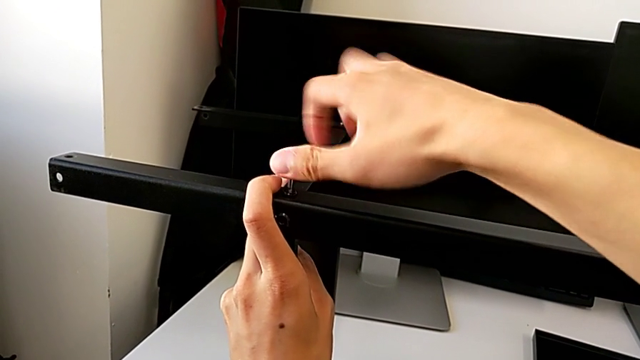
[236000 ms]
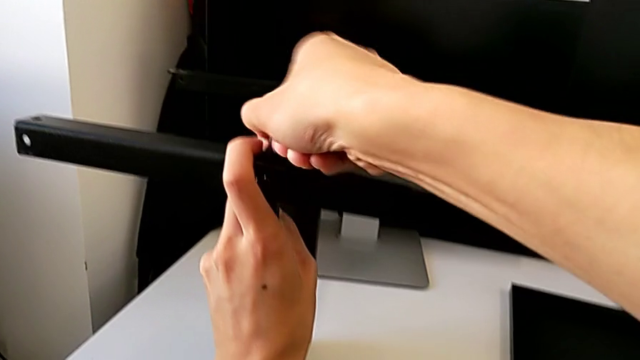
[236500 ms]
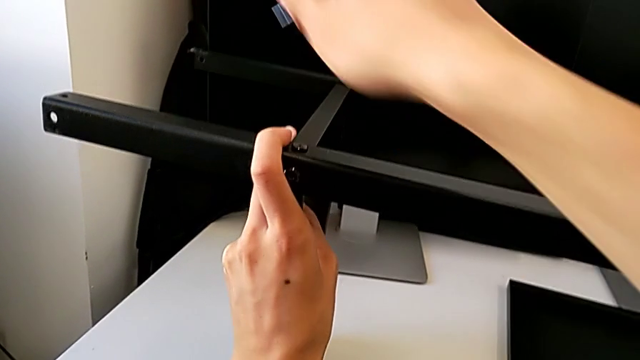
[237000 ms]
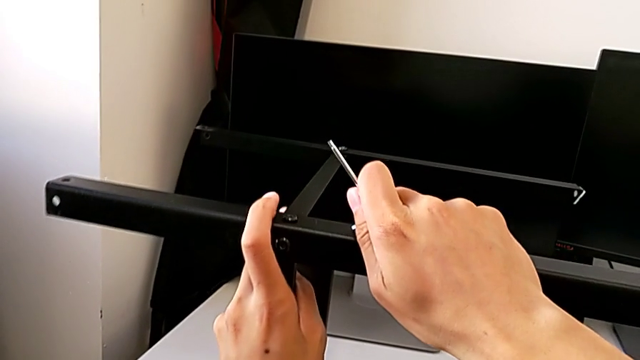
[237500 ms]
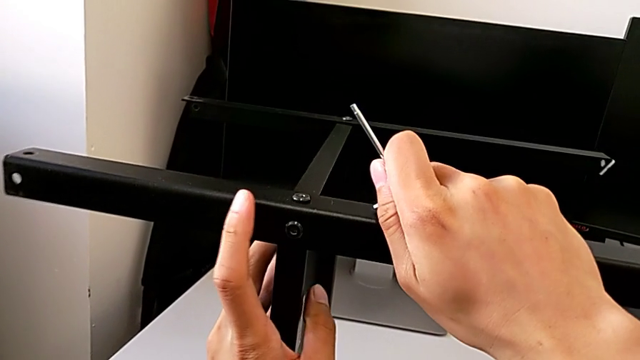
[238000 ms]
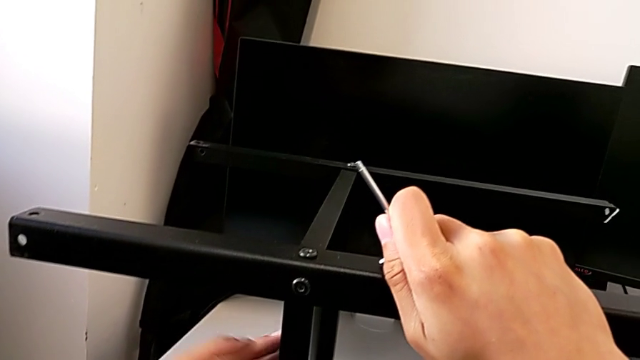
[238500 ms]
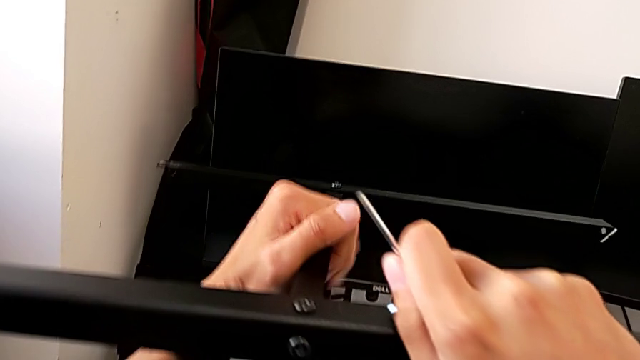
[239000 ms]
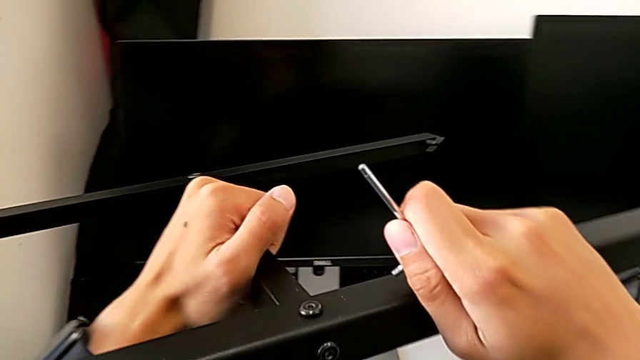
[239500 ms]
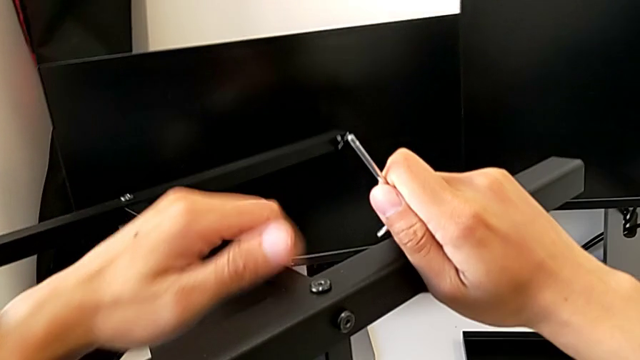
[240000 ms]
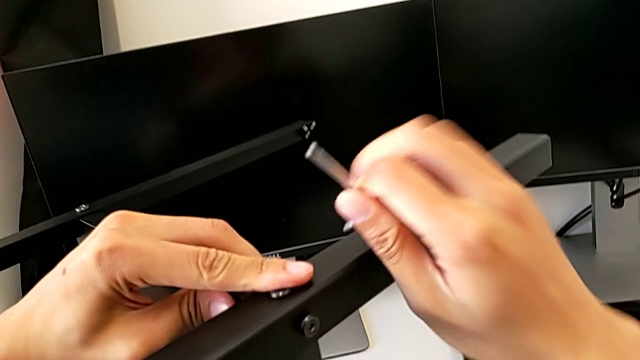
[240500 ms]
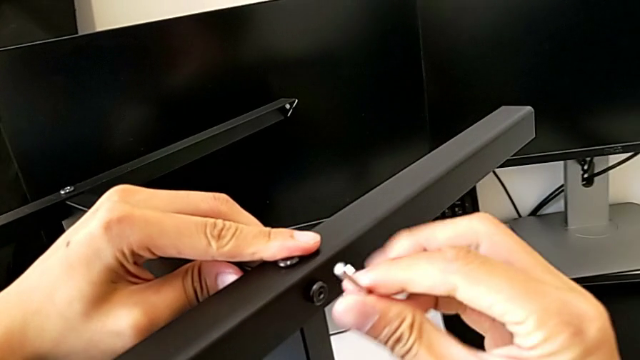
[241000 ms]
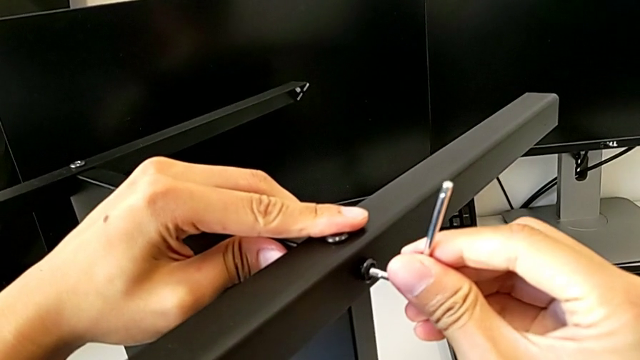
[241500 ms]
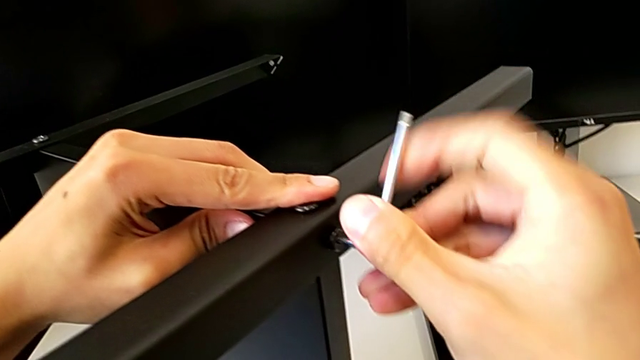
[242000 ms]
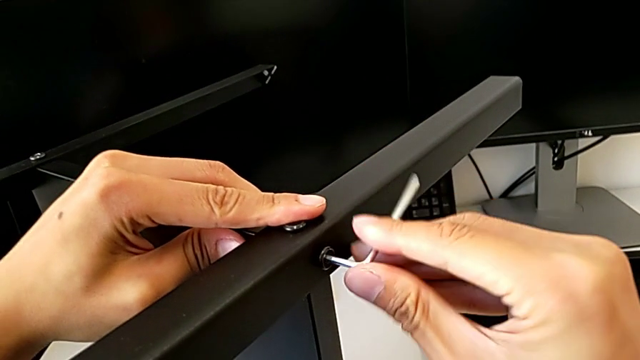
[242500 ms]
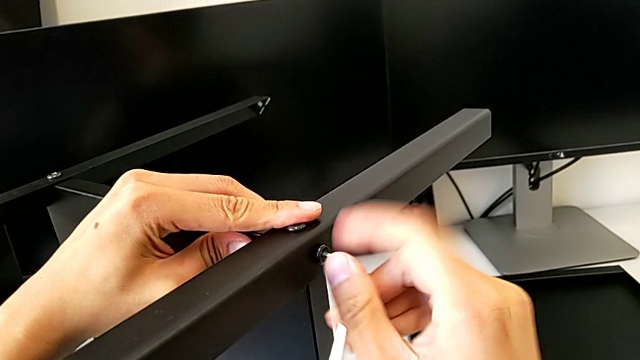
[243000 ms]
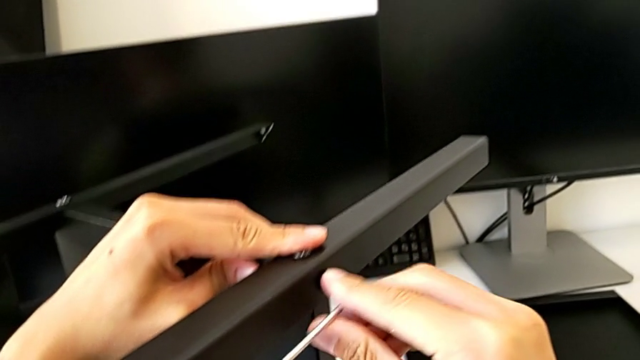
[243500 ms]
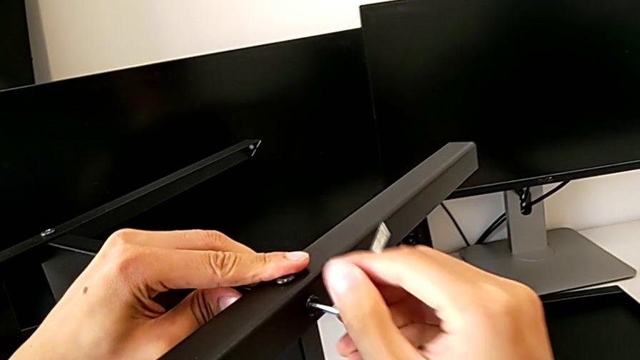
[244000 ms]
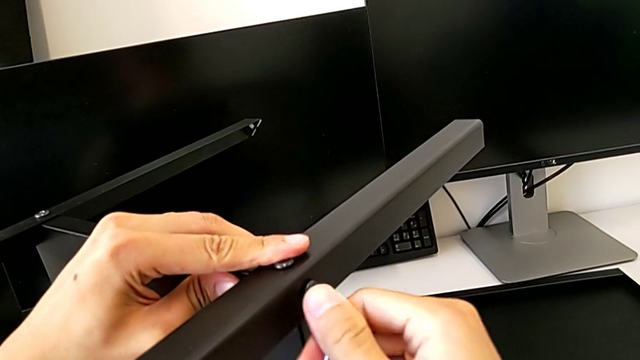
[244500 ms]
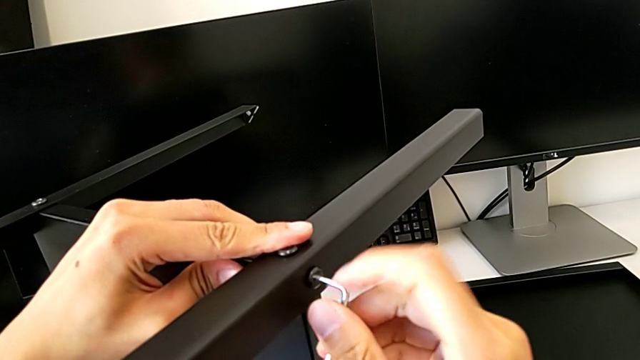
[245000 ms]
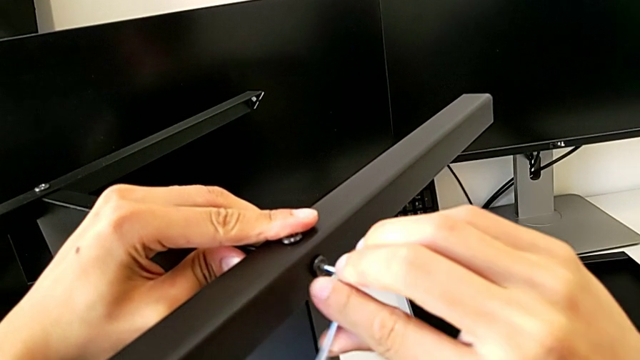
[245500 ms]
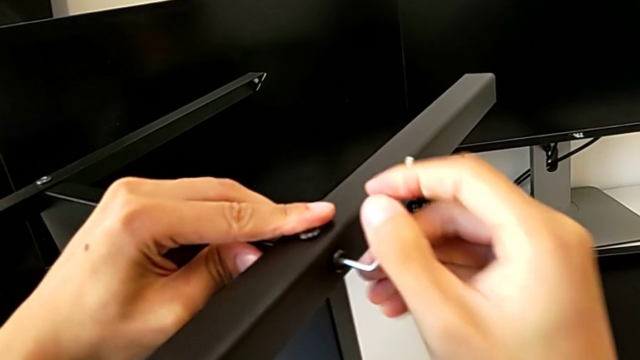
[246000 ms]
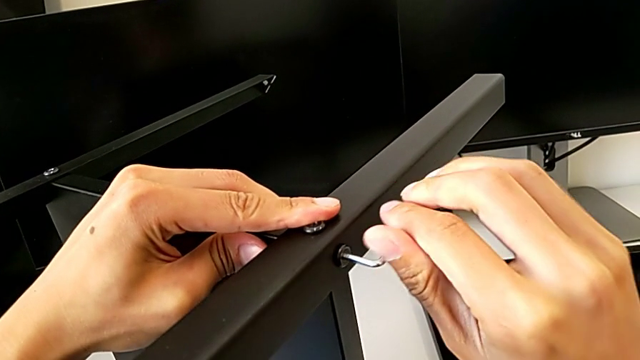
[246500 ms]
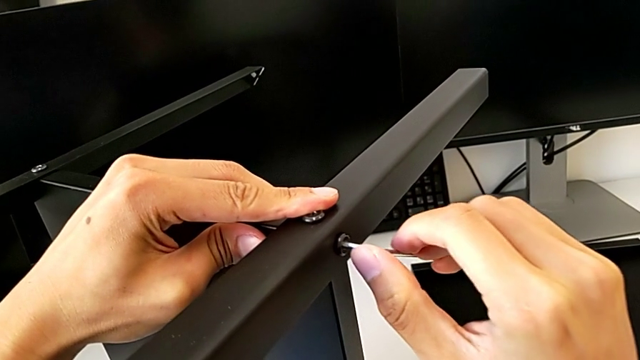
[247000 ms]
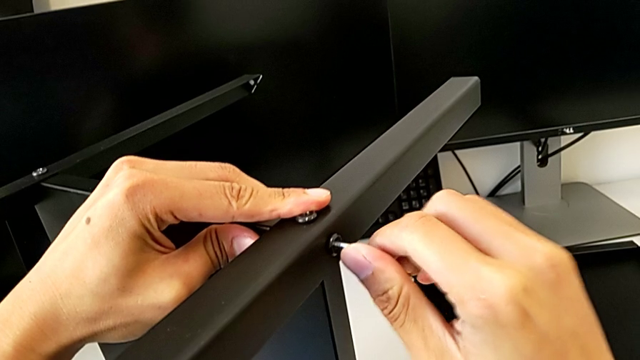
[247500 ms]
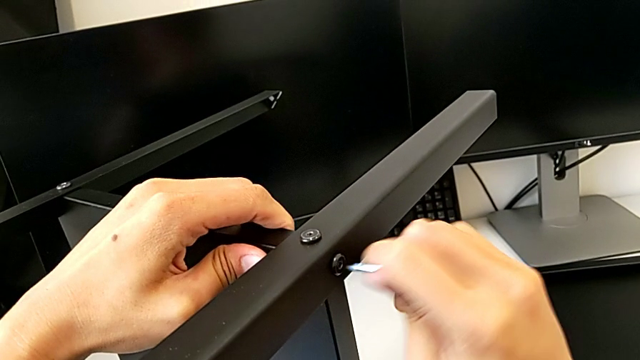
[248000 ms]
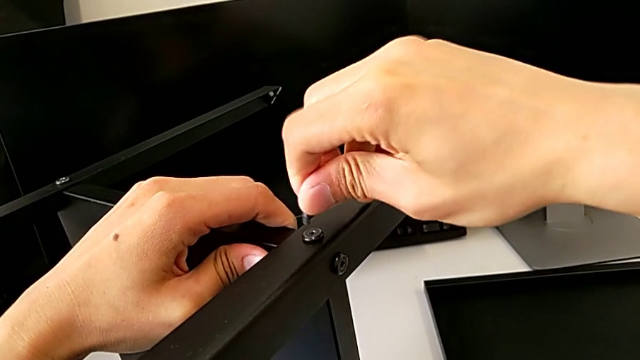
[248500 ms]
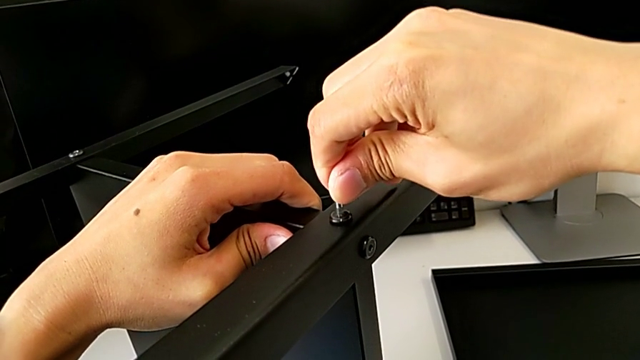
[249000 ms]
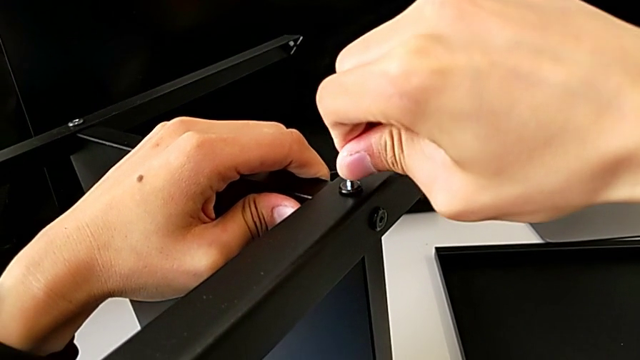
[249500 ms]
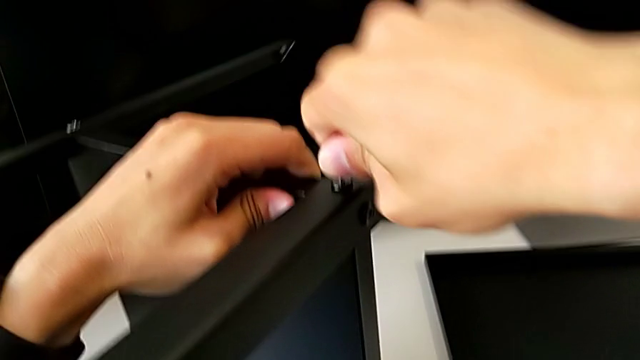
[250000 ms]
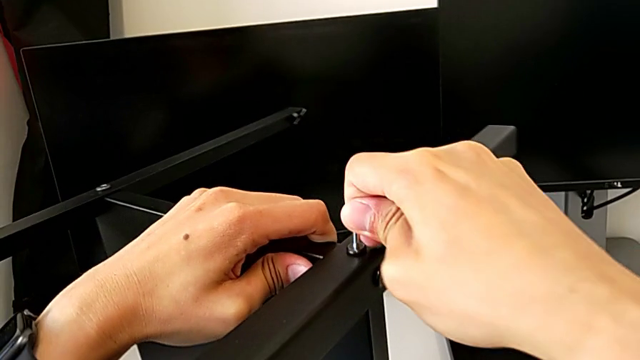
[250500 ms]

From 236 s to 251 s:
The camera wearer is assembling the second leg with the shelf of the table. They screw the first hex socket head, rotate the tray, screw the second hex socket head and screw the first hex socket head.

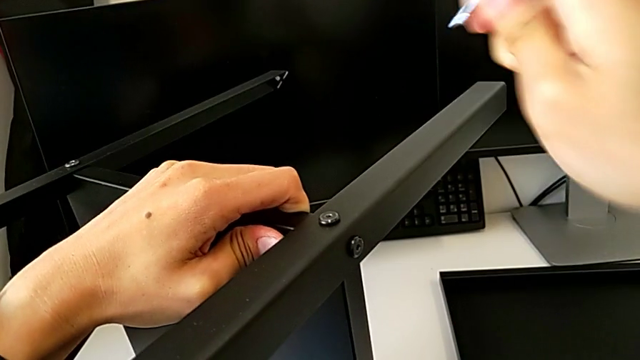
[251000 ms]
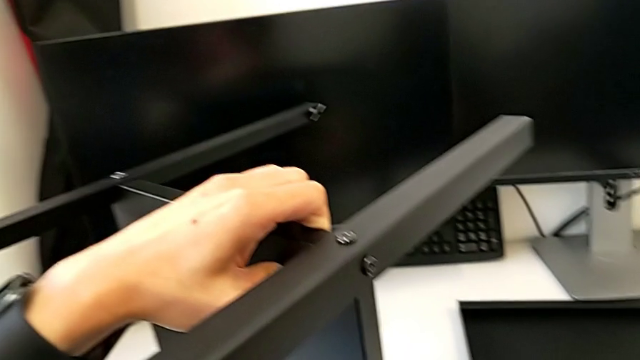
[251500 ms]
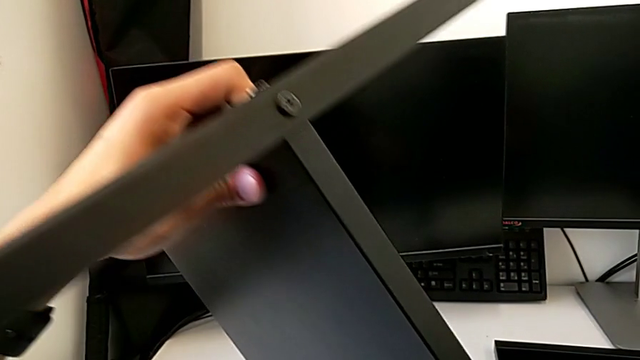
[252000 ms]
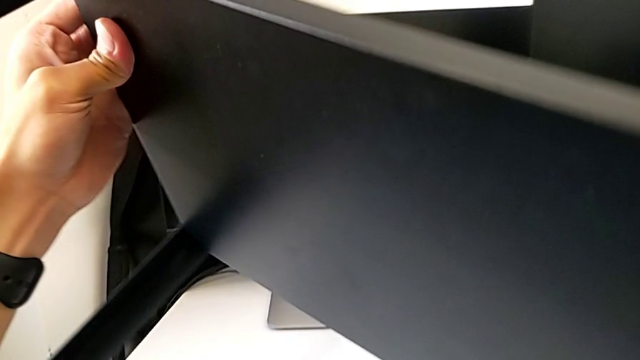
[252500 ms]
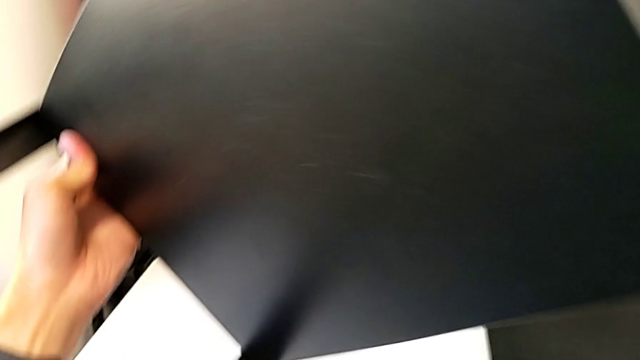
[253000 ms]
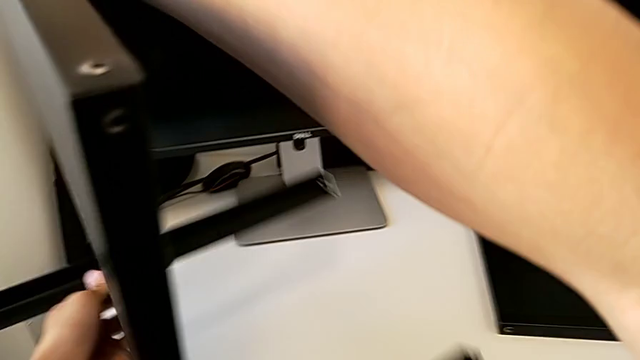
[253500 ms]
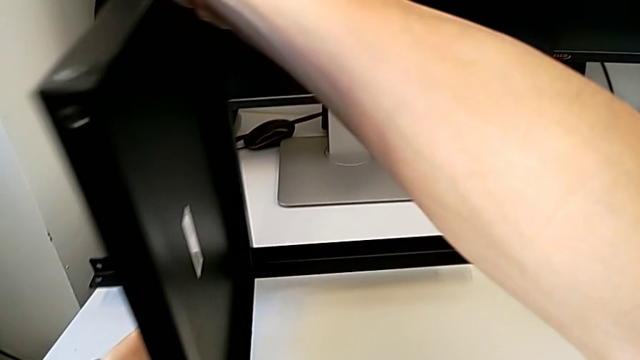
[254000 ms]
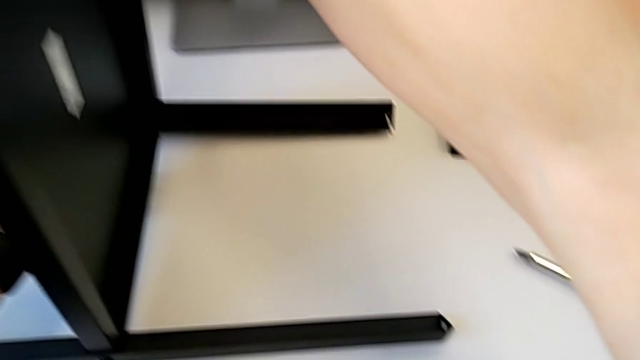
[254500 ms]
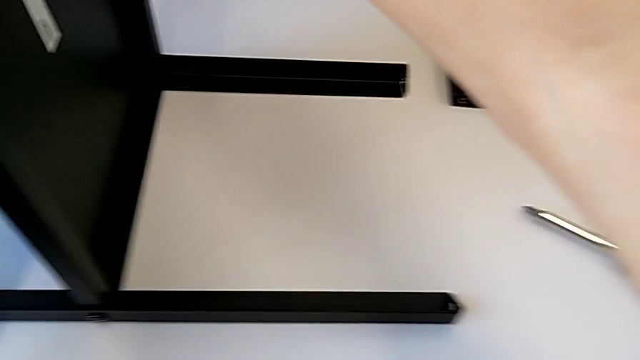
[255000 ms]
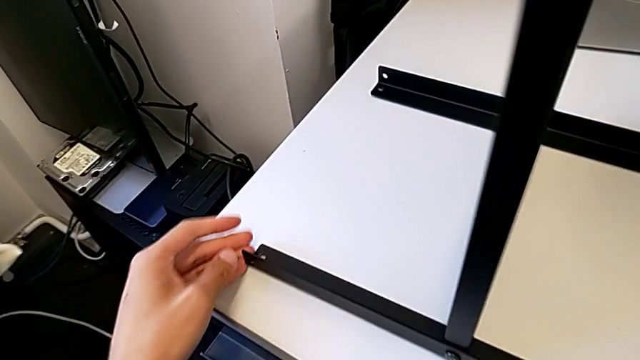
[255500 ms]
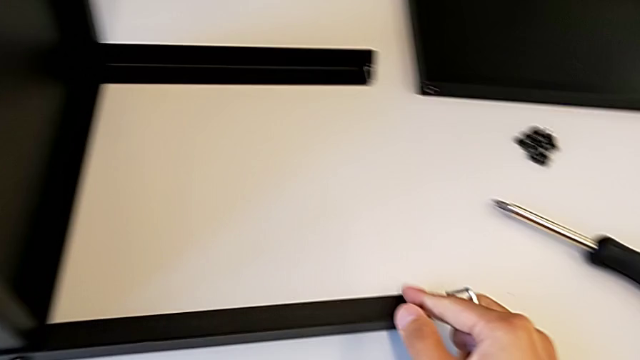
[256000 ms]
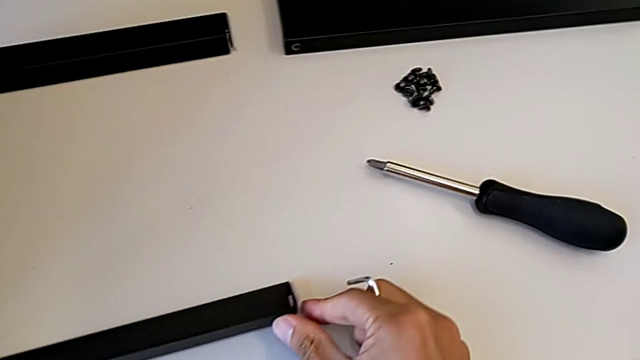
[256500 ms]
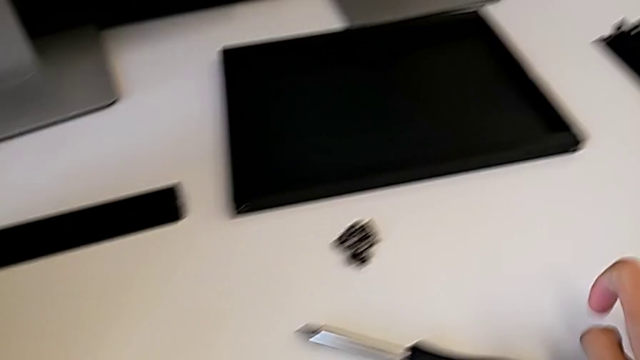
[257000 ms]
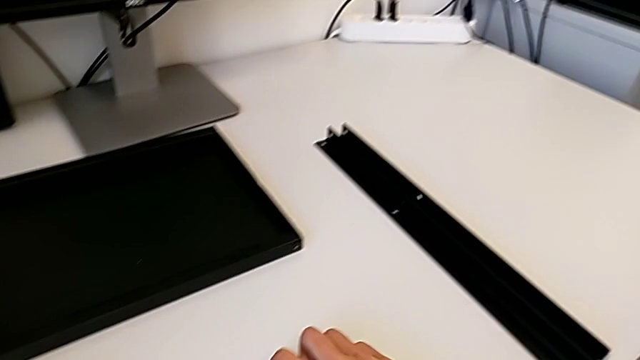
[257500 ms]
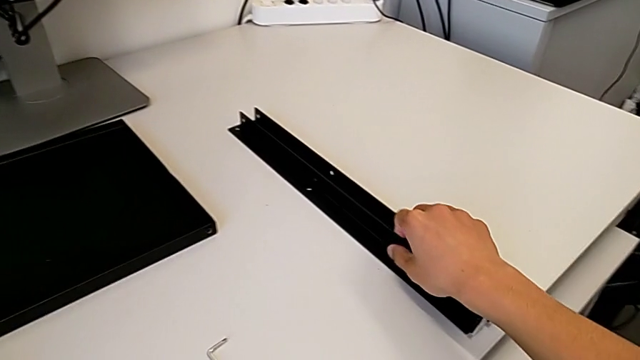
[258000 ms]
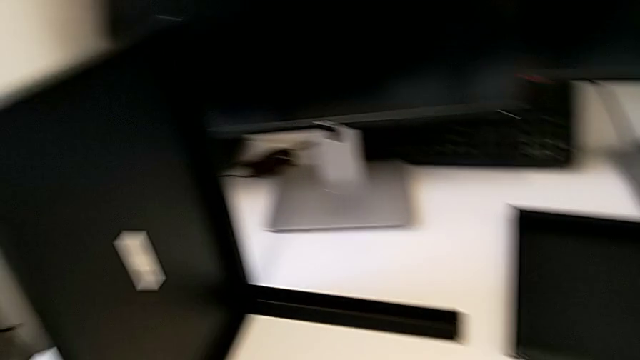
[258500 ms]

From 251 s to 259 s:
The camera wearer is assembling the third leg with the shelf of the table. They rotate the nightstand and approach the leg.
